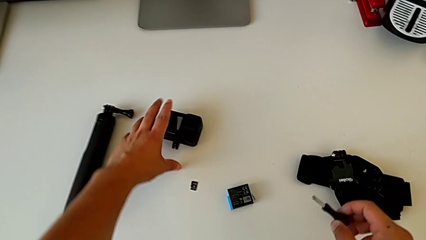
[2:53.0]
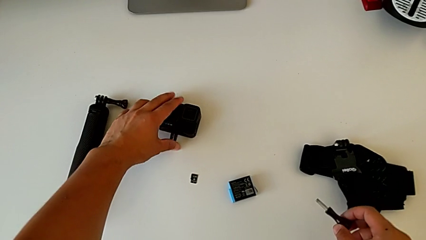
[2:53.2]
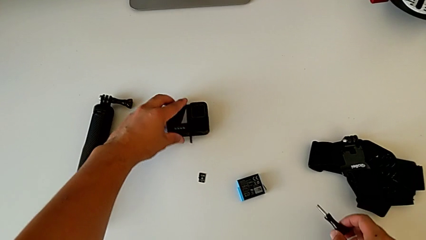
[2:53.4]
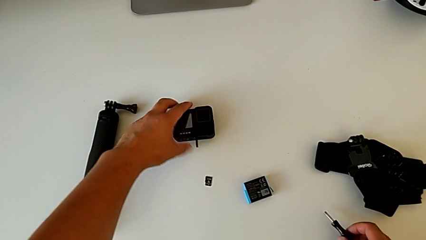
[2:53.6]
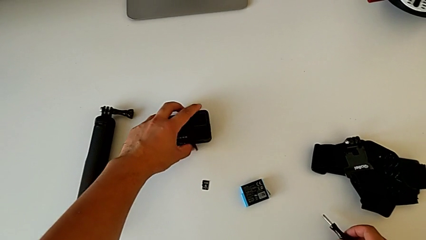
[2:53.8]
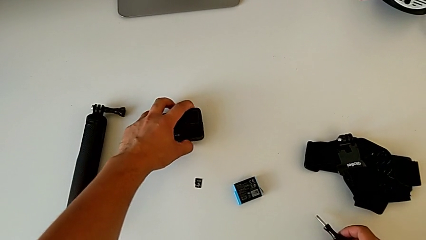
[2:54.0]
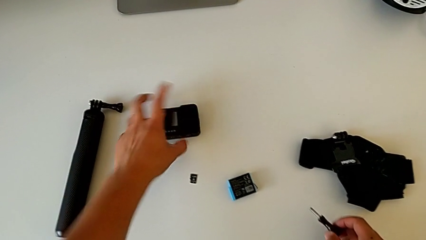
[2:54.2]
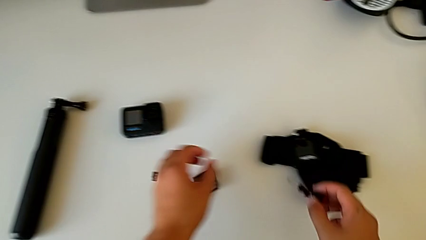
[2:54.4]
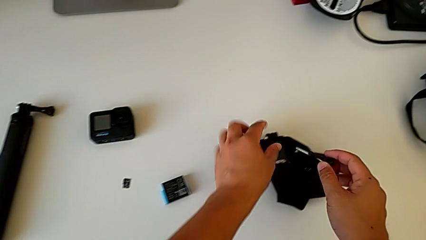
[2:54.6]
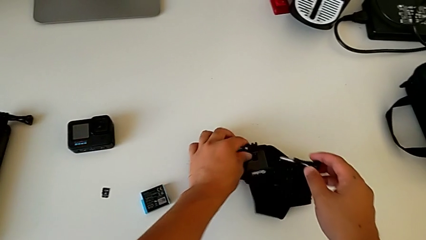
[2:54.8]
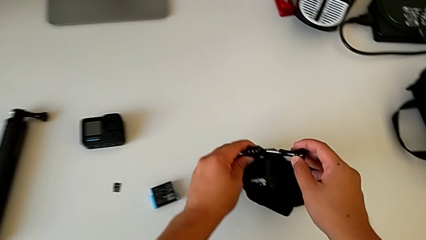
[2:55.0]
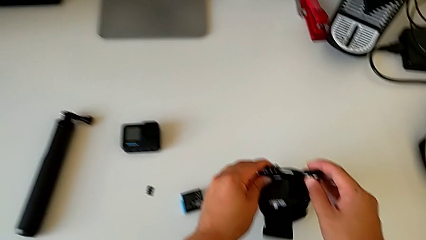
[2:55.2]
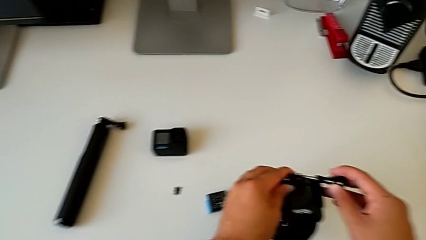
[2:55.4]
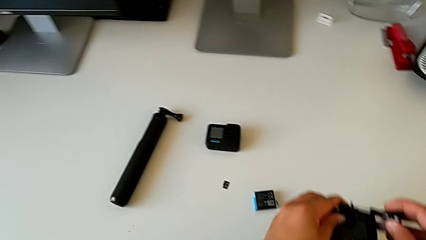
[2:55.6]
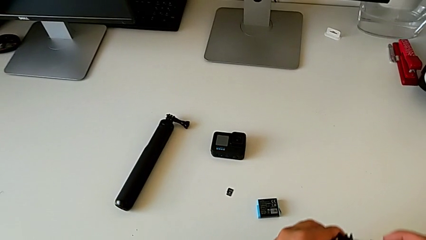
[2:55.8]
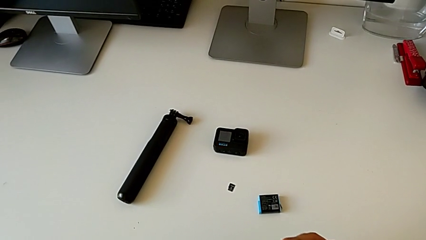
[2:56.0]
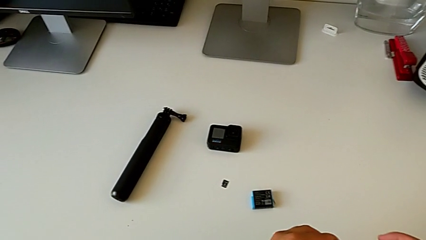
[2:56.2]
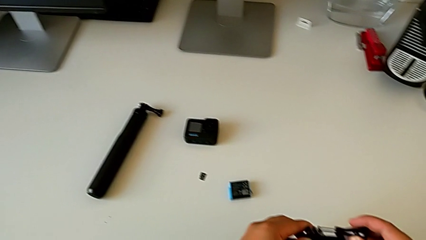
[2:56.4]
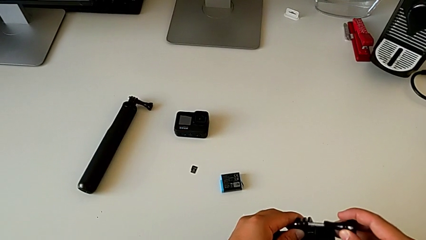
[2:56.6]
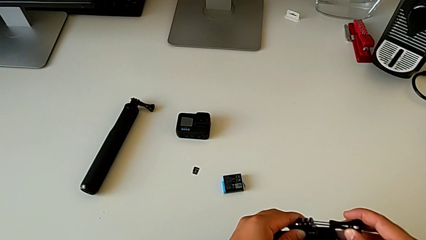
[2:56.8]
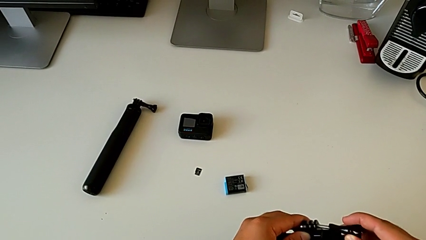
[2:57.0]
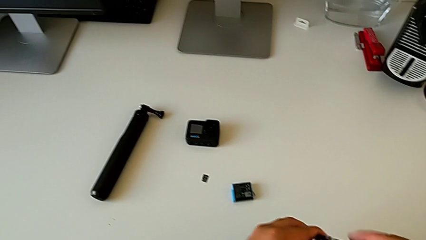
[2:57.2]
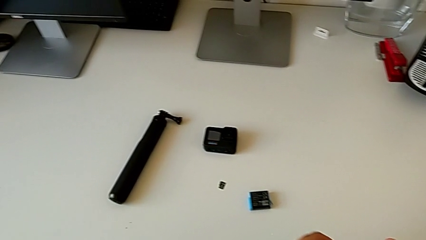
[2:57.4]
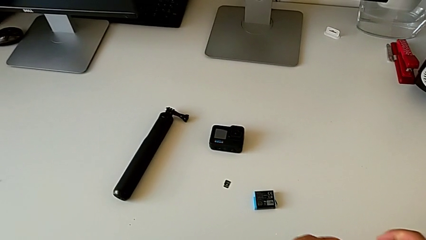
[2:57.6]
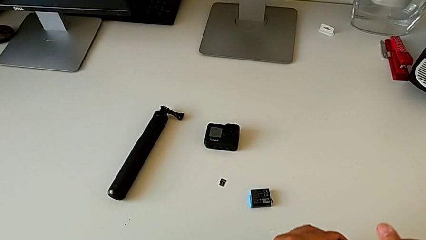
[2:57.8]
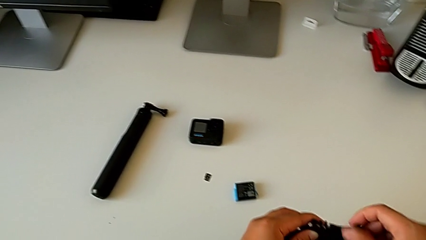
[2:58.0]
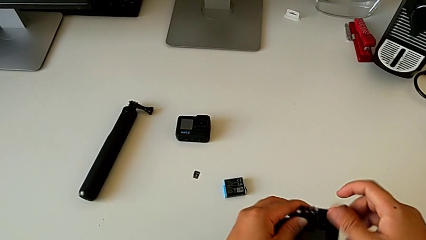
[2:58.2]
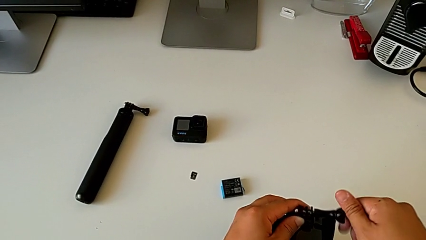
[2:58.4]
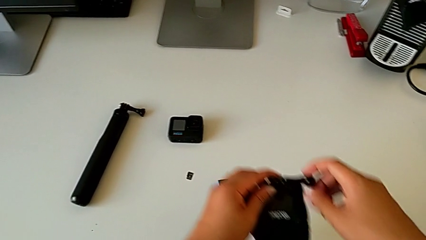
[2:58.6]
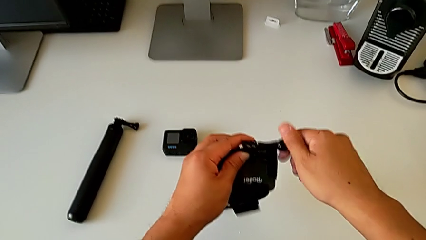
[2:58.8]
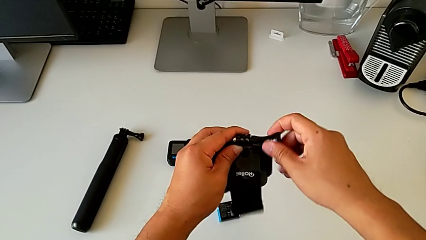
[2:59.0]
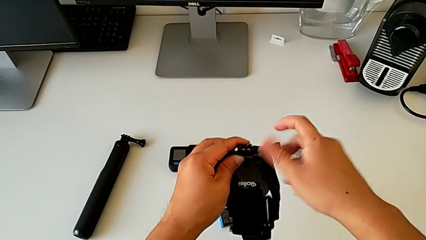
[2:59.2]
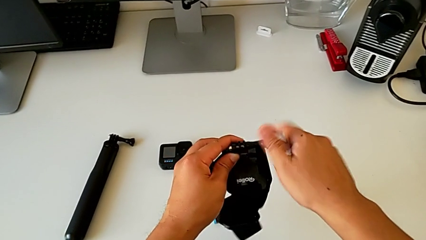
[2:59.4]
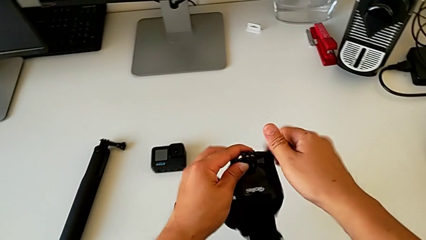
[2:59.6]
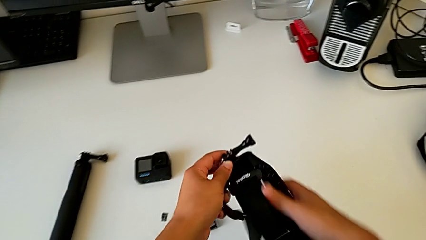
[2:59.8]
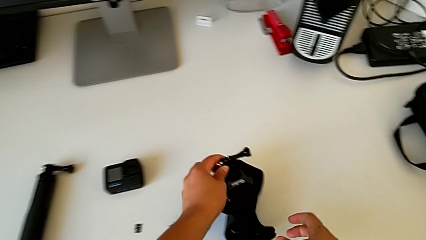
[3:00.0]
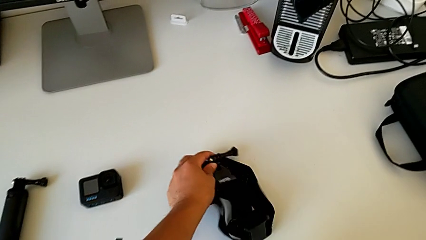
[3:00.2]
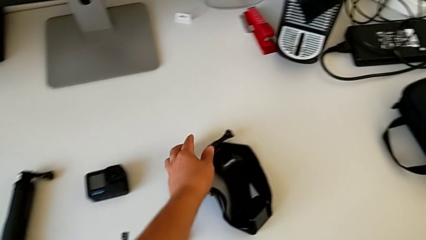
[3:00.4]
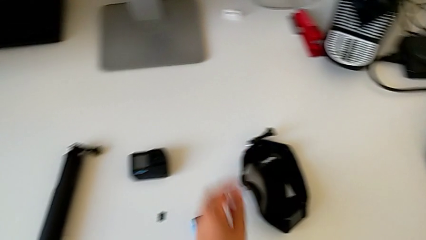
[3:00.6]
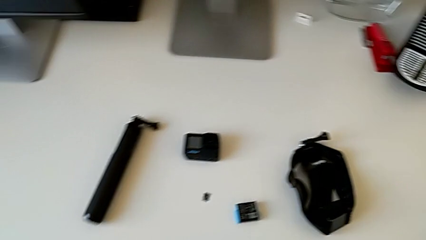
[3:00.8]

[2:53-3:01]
The camera wearer is withdrawing the handheld grip from the GoPro. They grab the GoPro, close the mounting peg, grab the strap, insert the screw and screw it.
